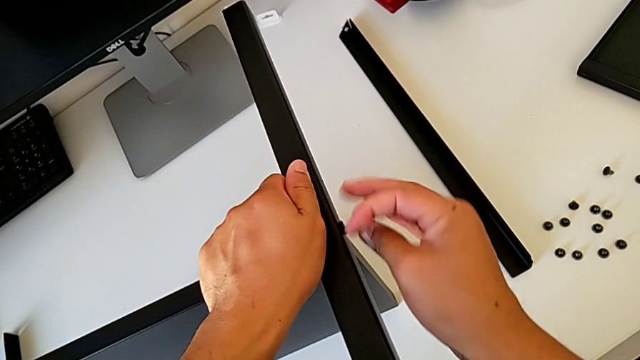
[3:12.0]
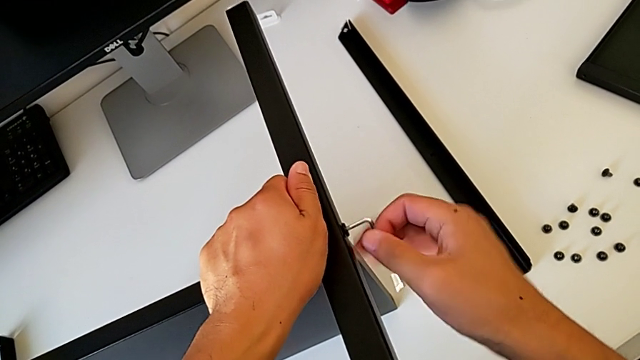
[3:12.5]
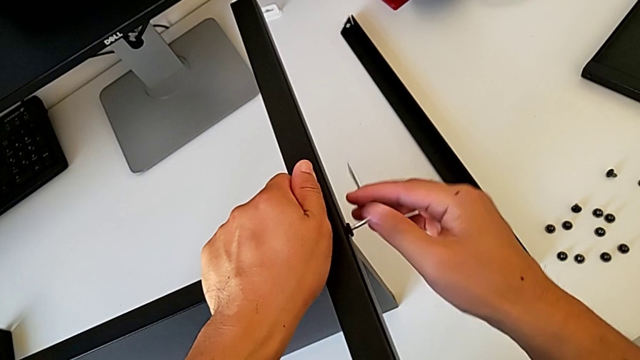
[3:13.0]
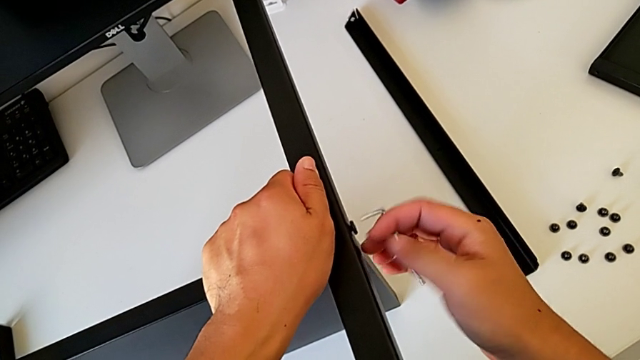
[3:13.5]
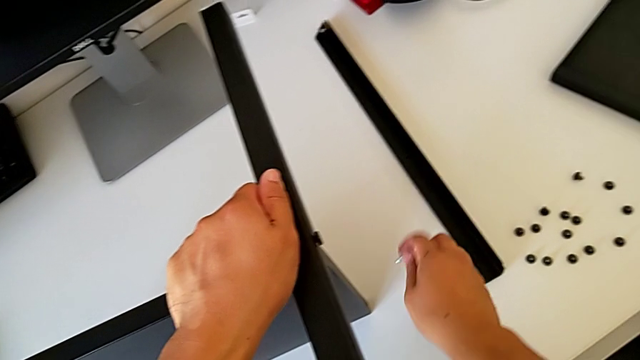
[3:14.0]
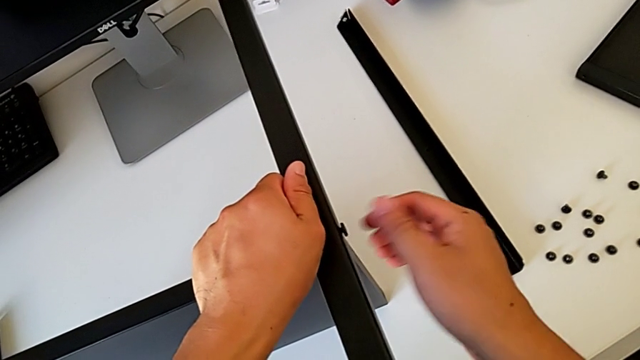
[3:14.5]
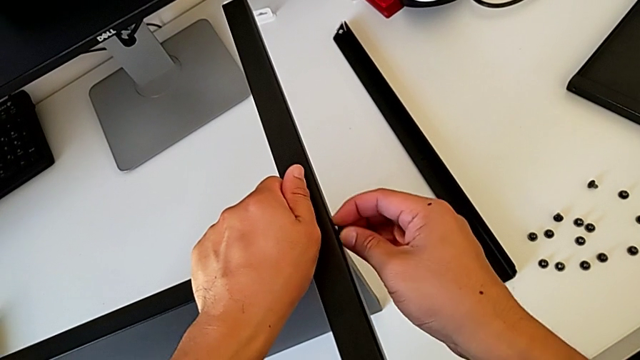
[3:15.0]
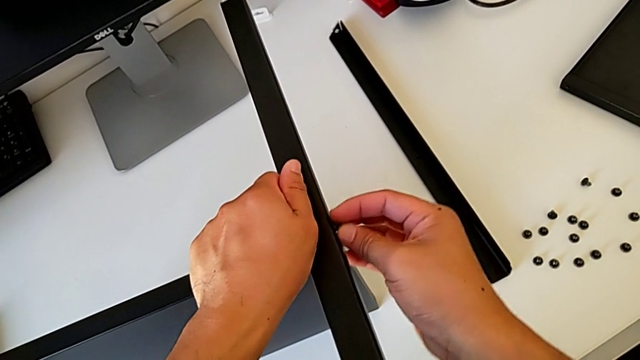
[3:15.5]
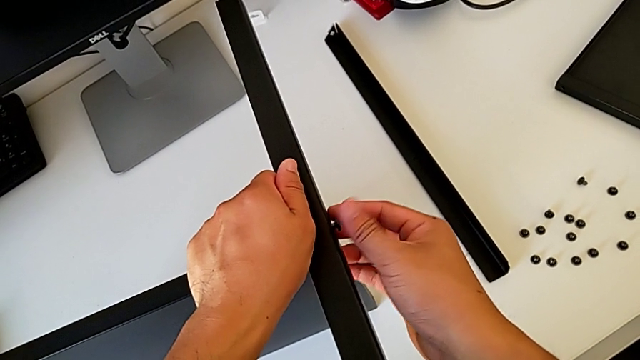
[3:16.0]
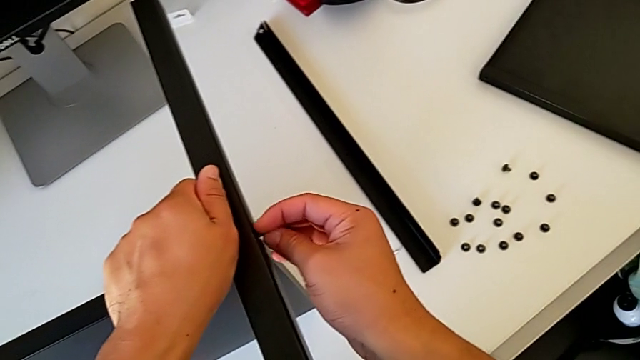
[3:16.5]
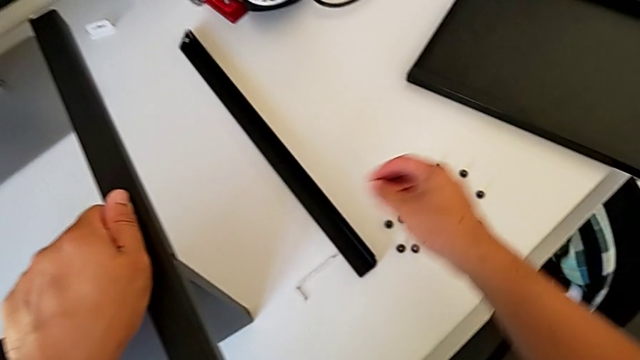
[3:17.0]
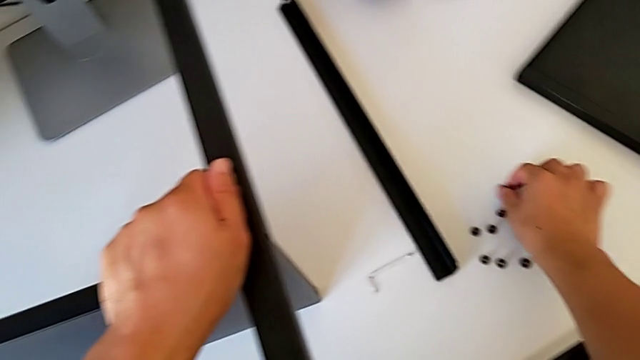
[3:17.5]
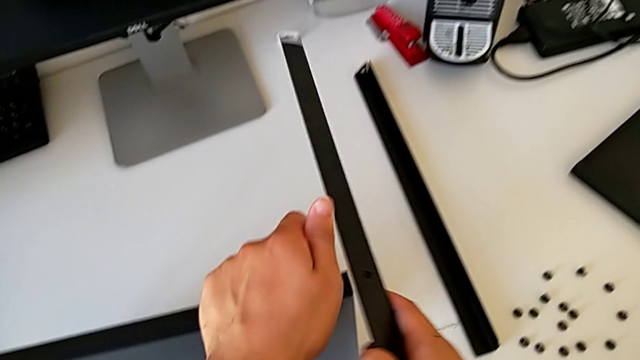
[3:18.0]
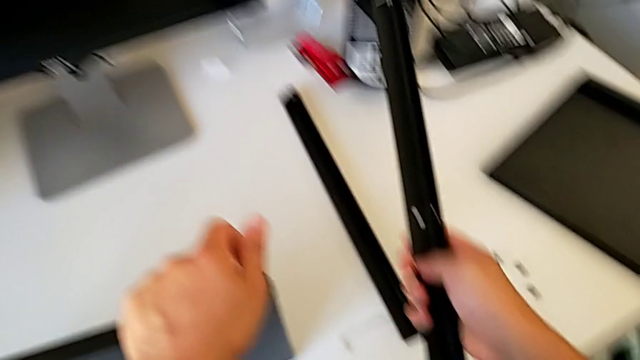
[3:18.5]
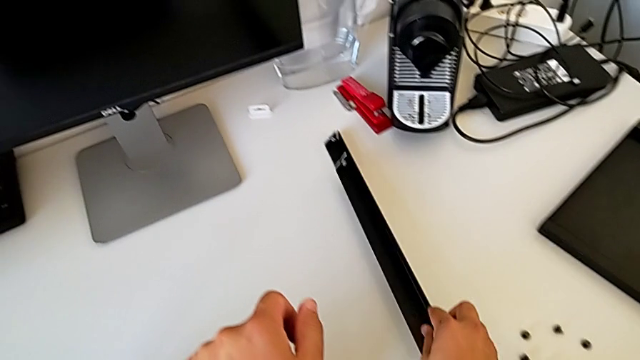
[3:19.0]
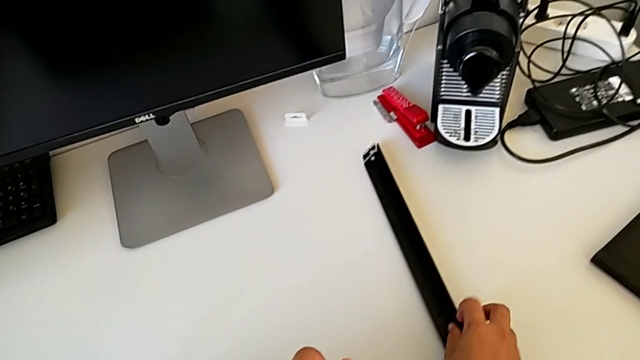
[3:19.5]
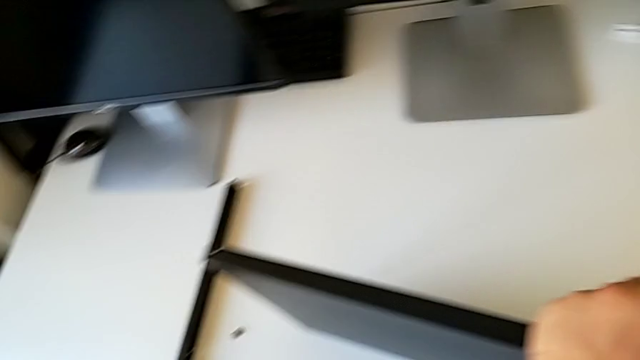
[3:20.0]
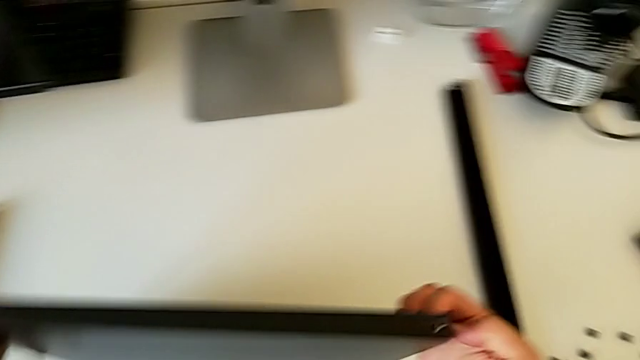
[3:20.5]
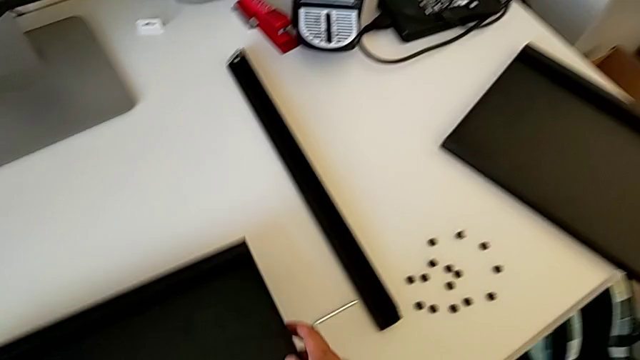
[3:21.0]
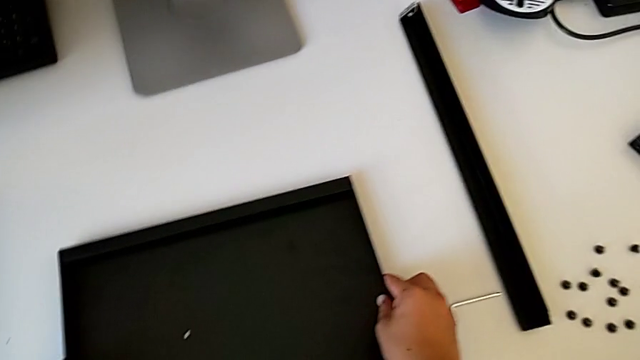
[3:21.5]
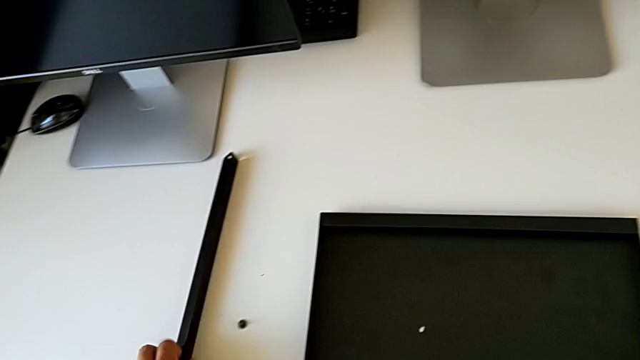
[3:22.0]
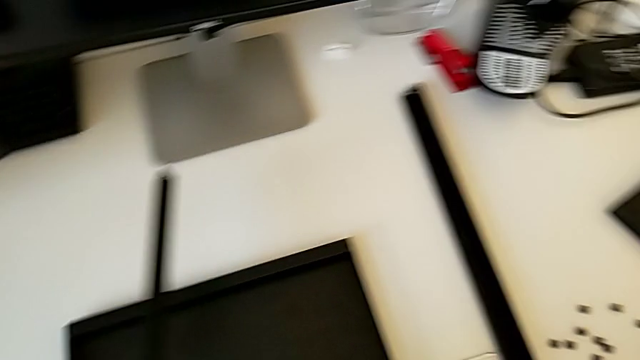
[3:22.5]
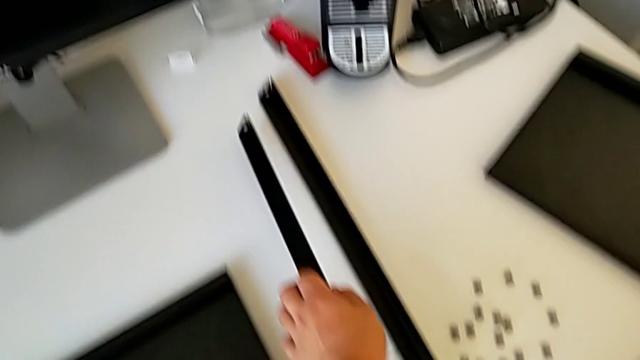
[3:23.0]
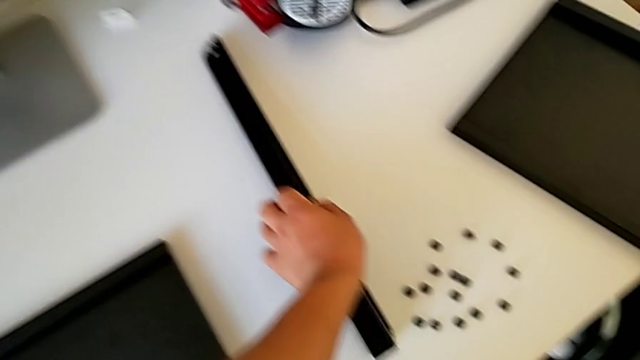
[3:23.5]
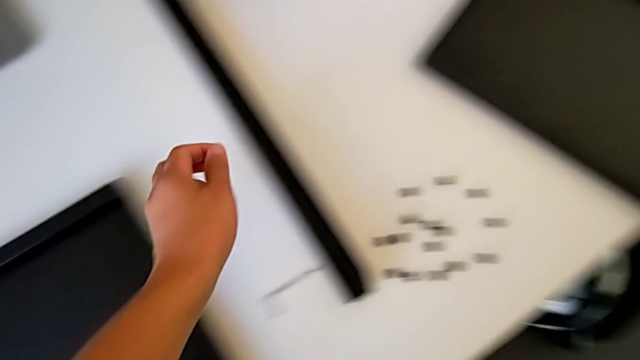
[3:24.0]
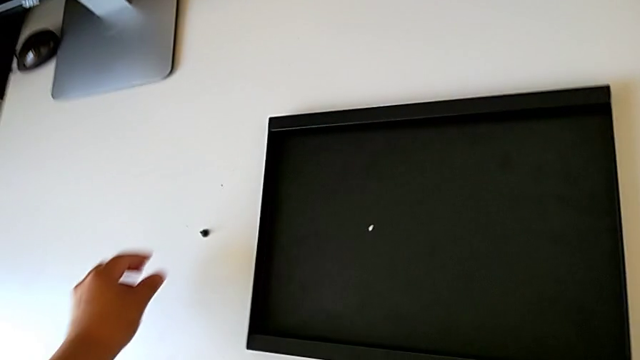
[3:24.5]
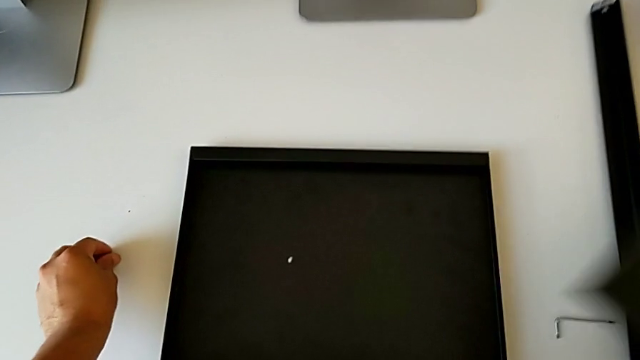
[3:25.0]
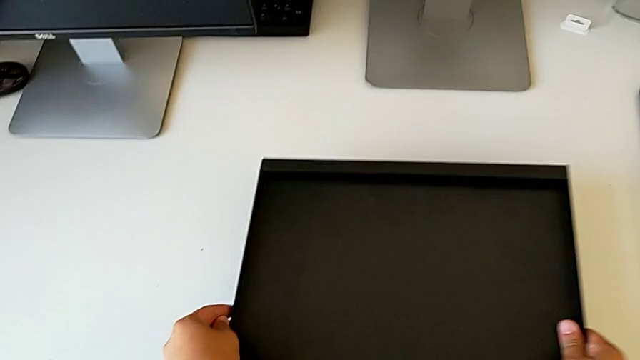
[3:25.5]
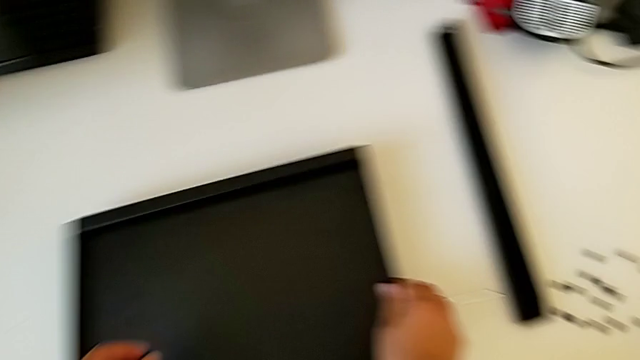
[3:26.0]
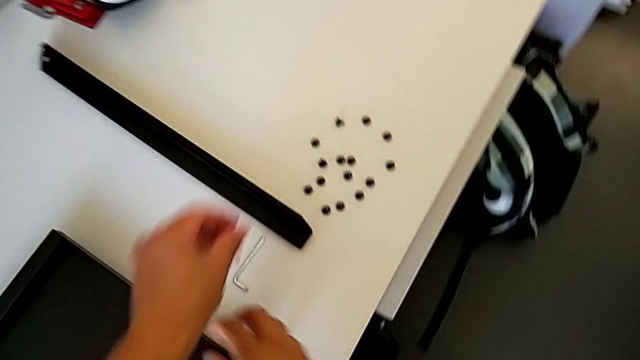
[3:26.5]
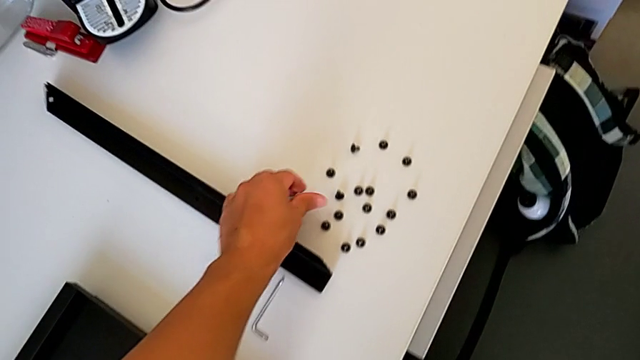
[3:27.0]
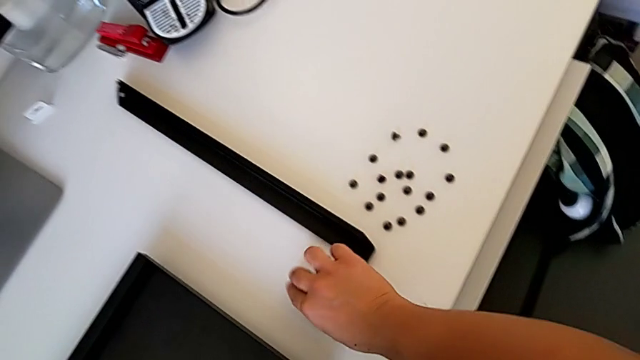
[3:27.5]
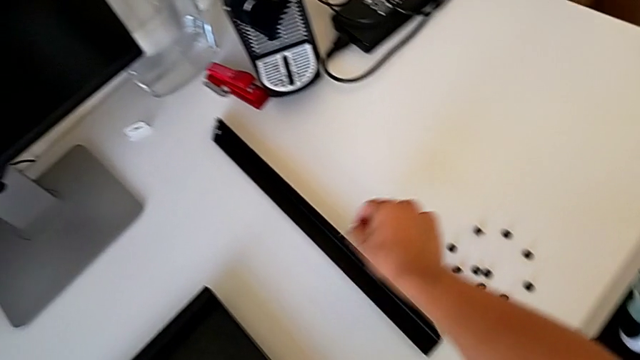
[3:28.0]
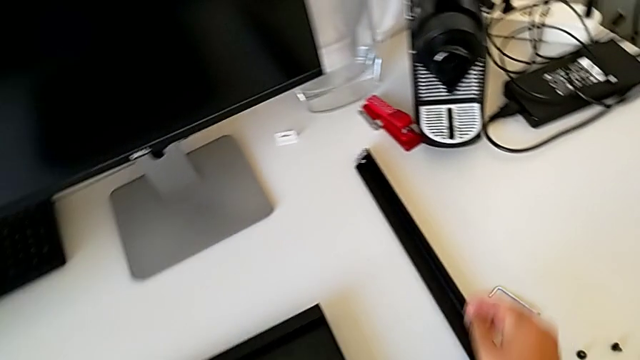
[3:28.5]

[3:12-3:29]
The camera wearer is disassembling the rest of the table including the fourth leg and the lower tray. They unscrew the hex socket head, withdraw the Allen wrench, place it, unscrew the hex socket head, disassemble it, place it, disassemble the leg, place it, place the bottom tray, place the leg, approach the hex socket head, grab it, place the bottom tray, place the hex socket head and place the Allen wrench.
